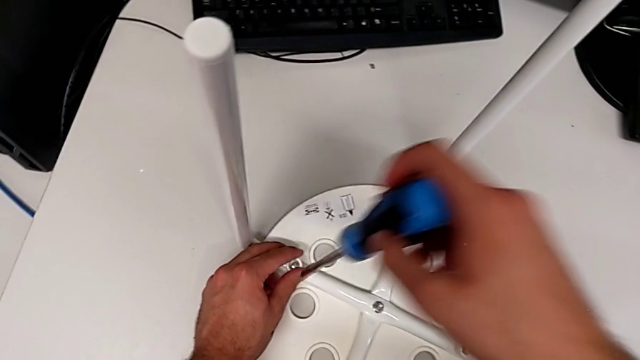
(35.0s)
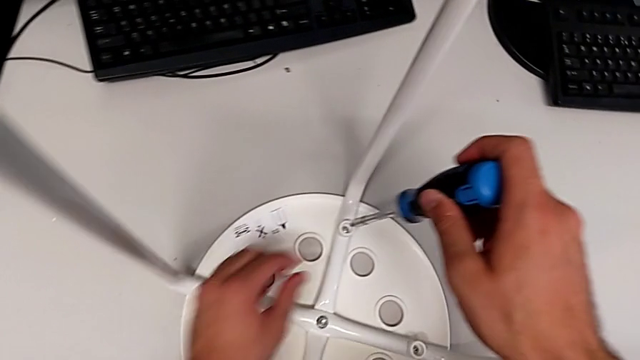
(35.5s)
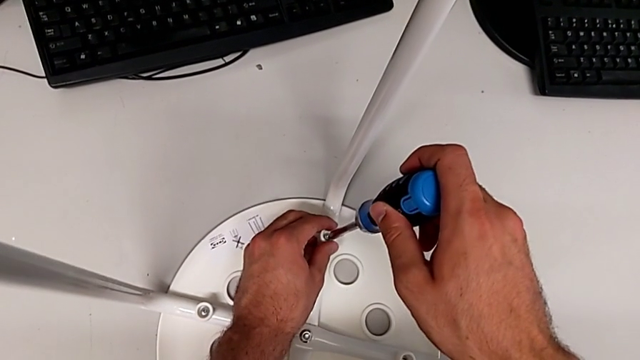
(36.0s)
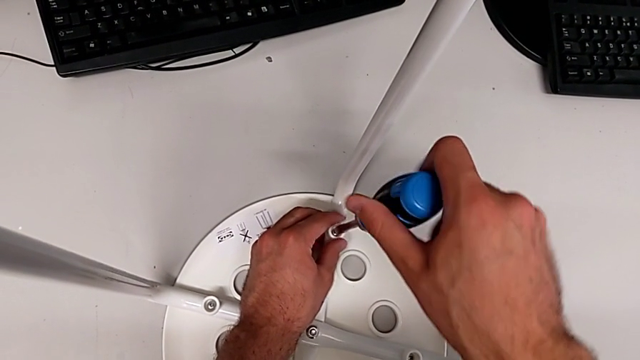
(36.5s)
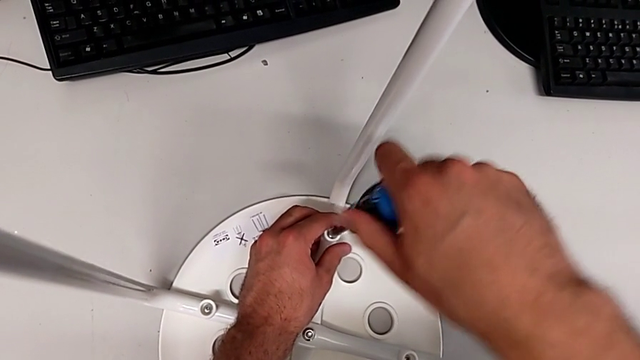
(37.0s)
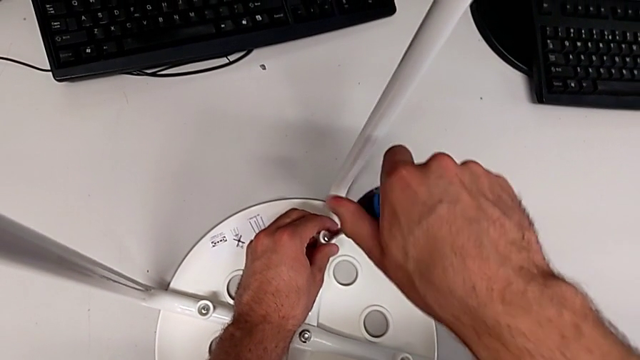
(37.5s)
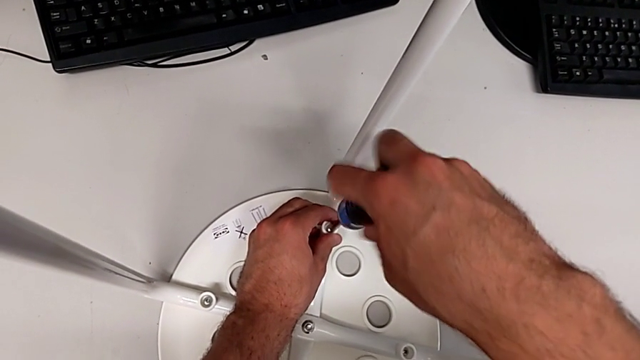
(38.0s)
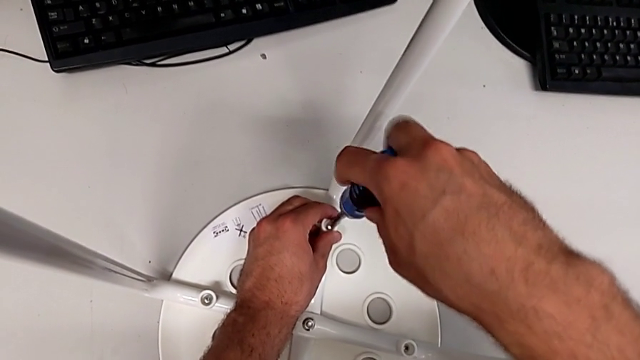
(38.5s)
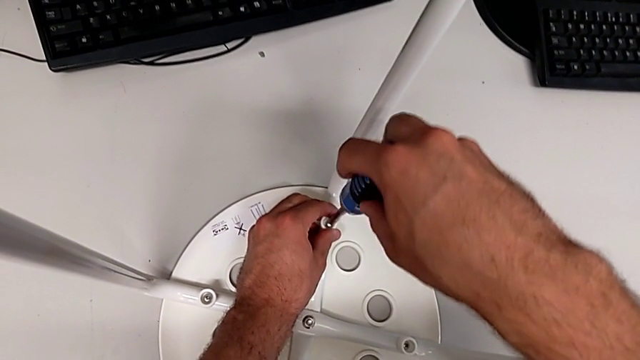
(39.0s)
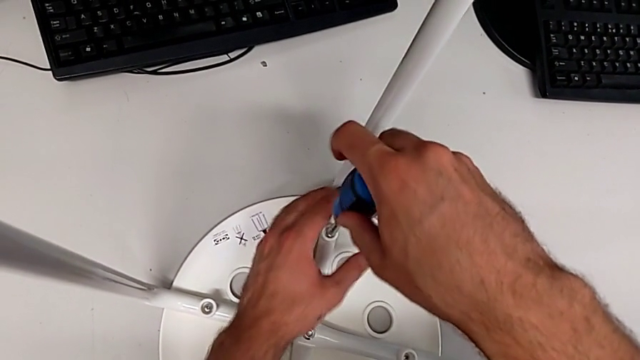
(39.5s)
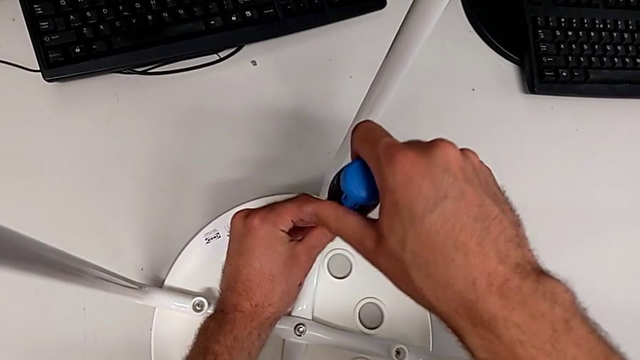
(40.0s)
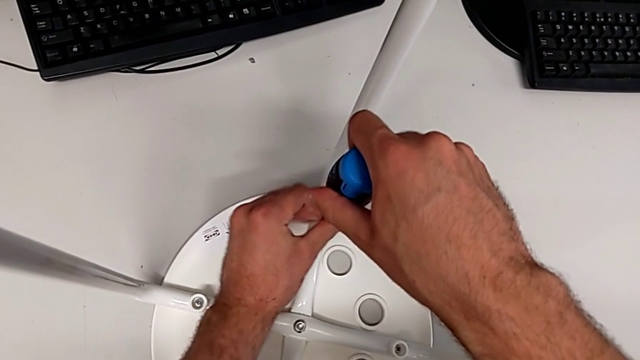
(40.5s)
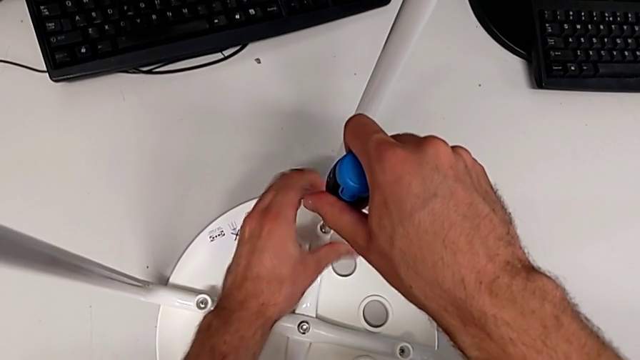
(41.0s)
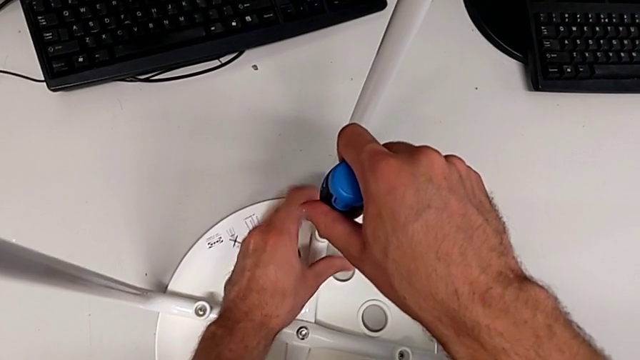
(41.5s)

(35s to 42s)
The camera wearer unscrews the third screw. They withdraw the screwdriver, insert it, unscrew the third screw and withdraw the screwdriver.

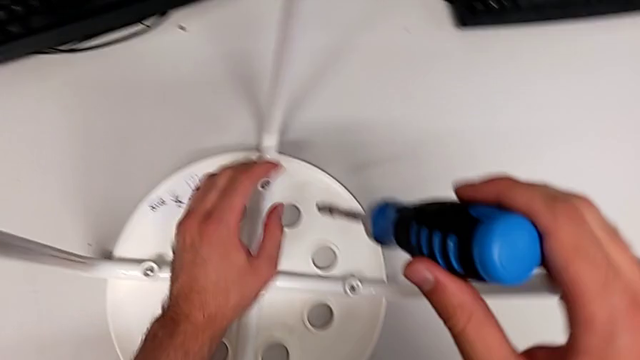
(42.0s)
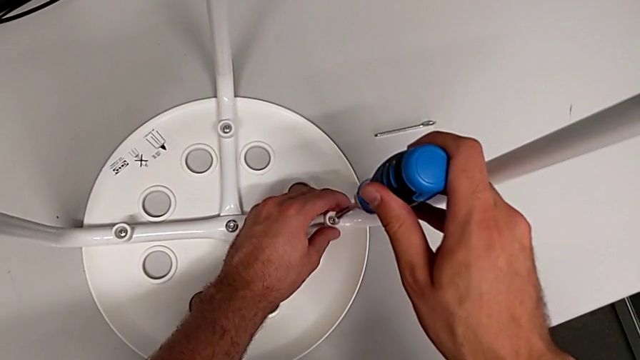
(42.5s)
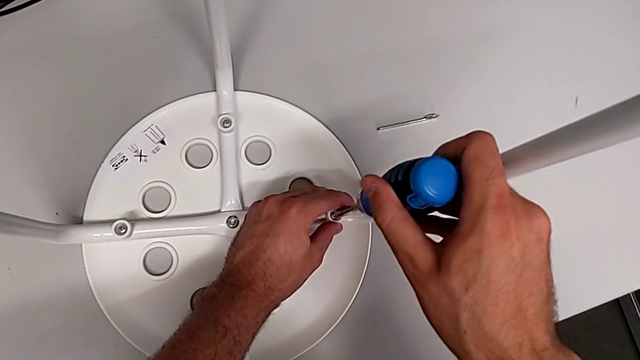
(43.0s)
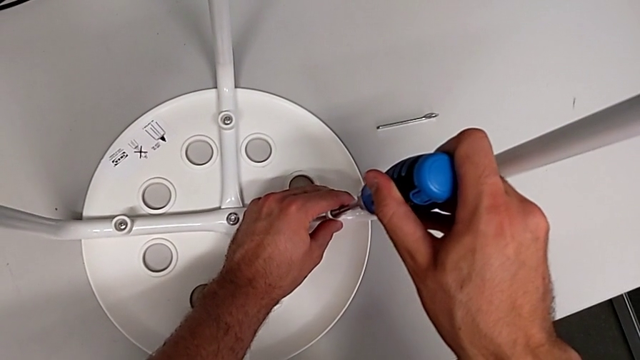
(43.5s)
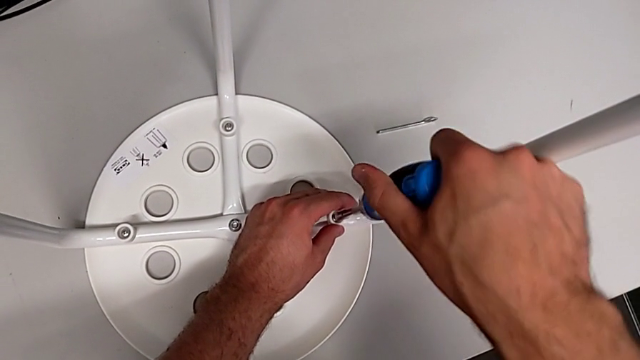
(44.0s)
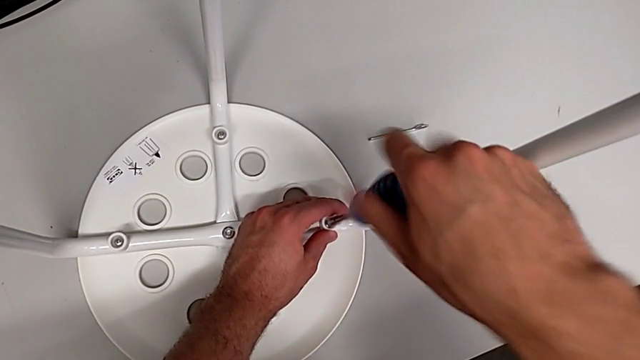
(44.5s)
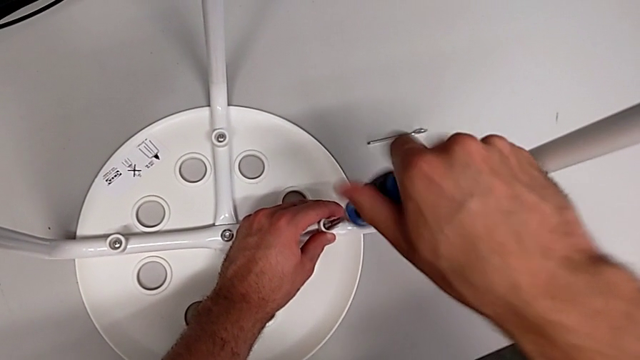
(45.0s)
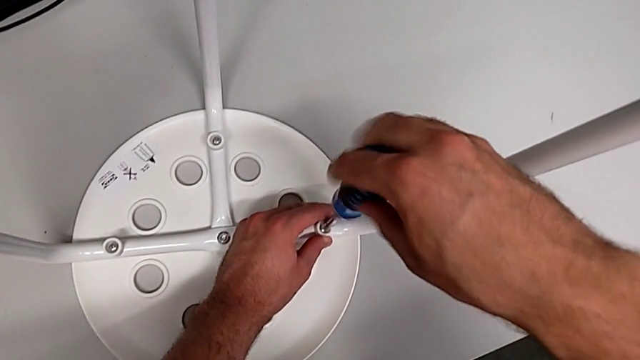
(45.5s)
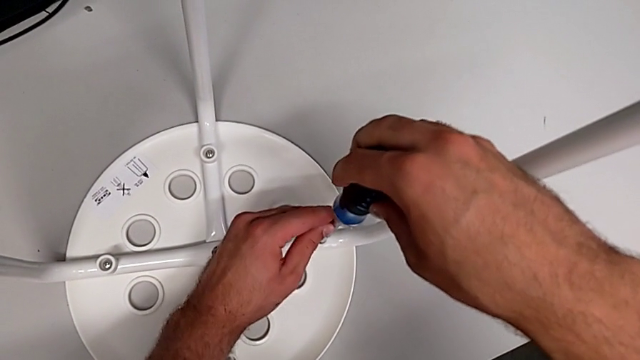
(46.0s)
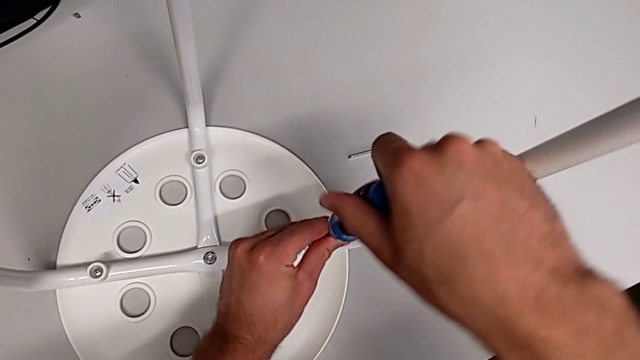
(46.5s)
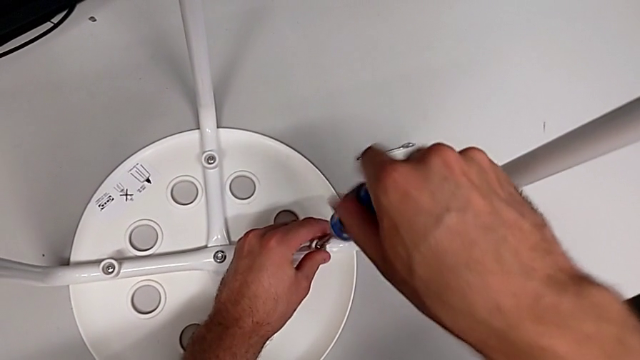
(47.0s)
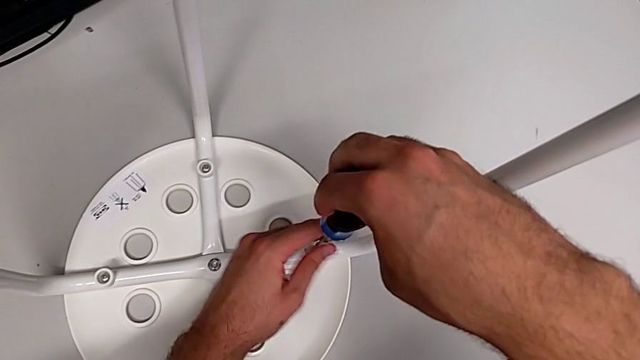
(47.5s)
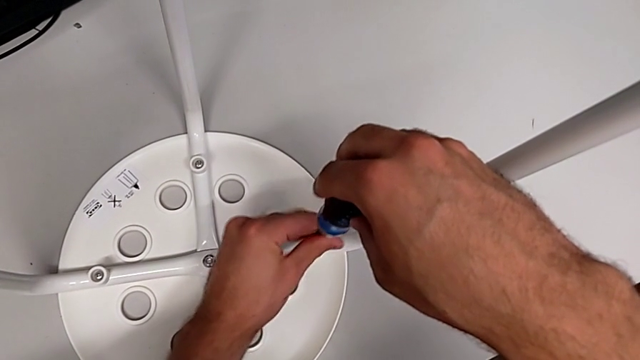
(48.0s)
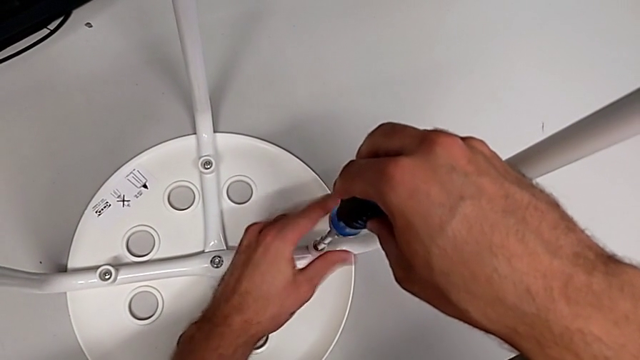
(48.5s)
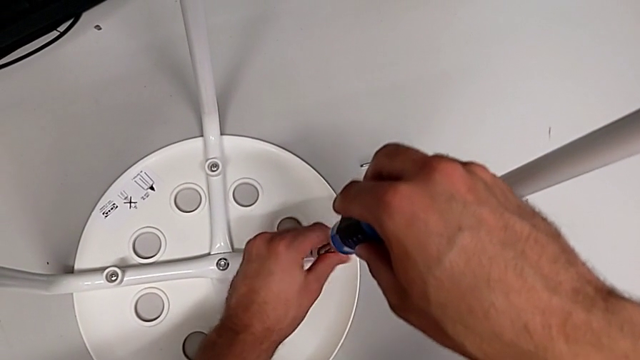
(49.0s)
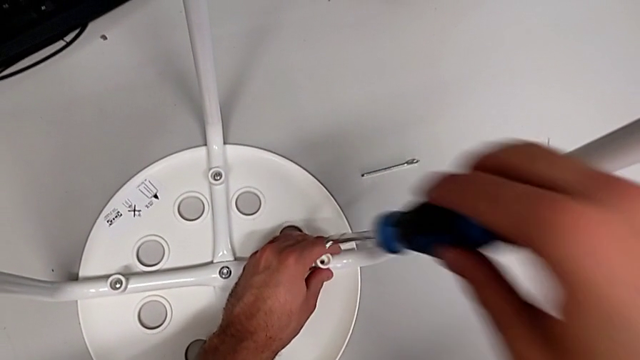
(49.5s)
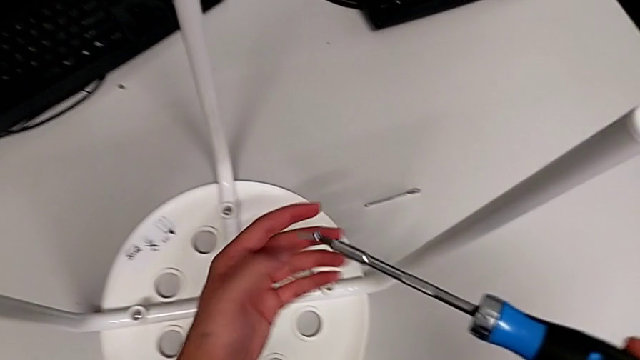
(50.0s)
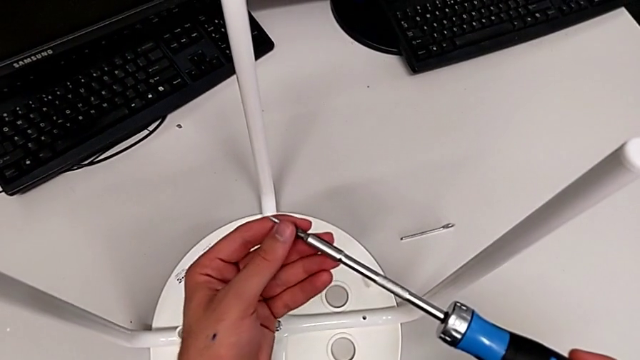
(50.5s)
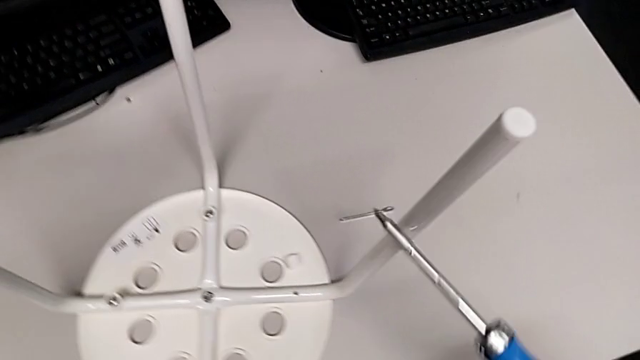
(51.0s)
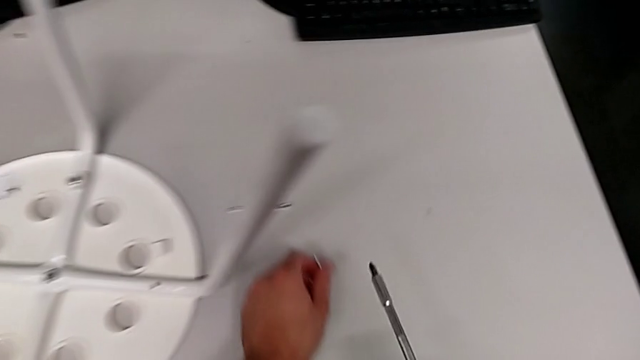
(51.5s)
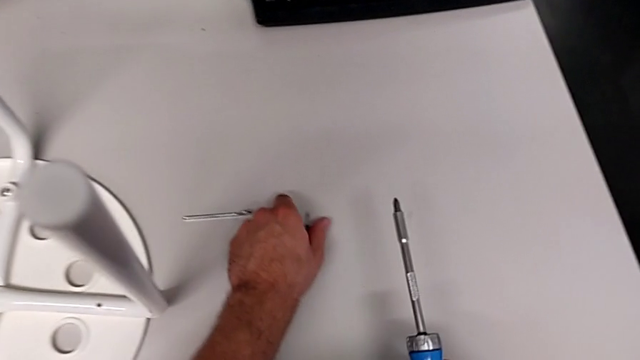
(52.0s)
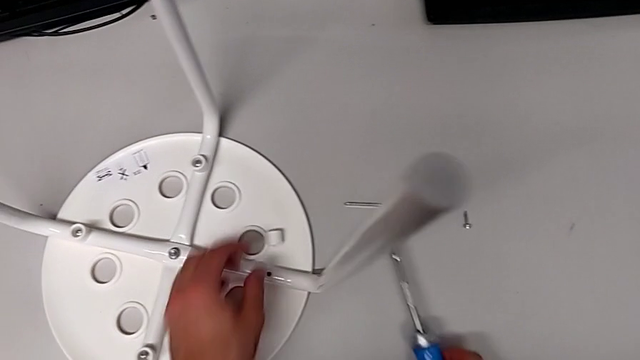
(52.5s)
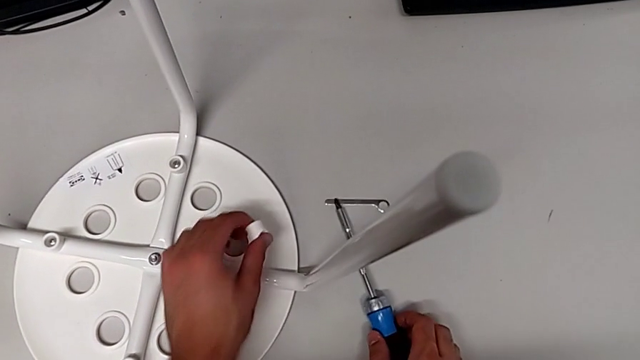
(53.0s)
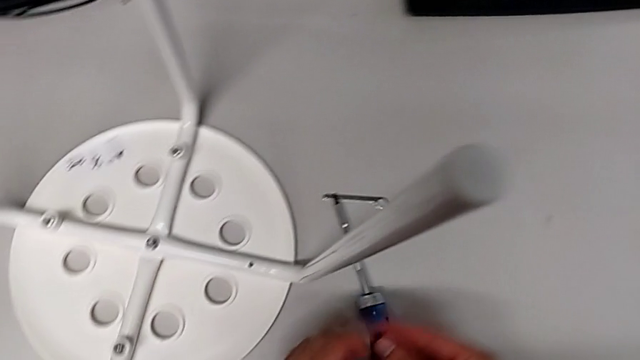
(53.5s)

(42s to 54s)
The camera wearer unscrews the fourth screw. They insert the screwdriver, unscrew the fourth screw, lift the screw, lift the screwdriver, grab the screw, withdraw it, place it, grab the washer and place it.

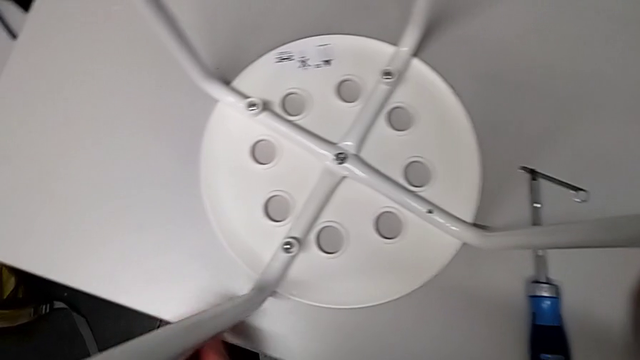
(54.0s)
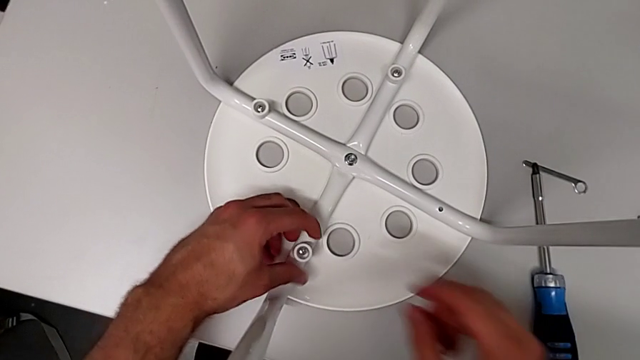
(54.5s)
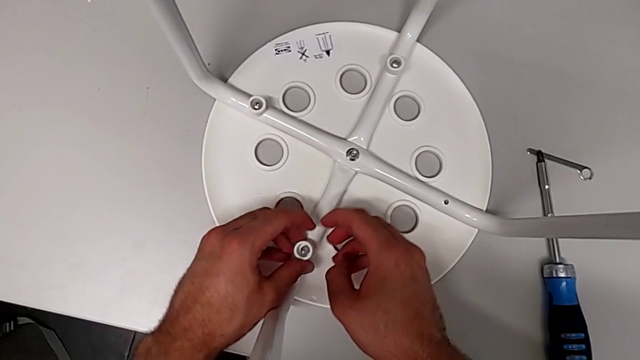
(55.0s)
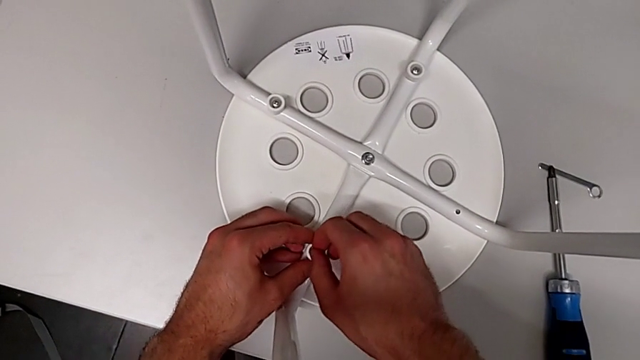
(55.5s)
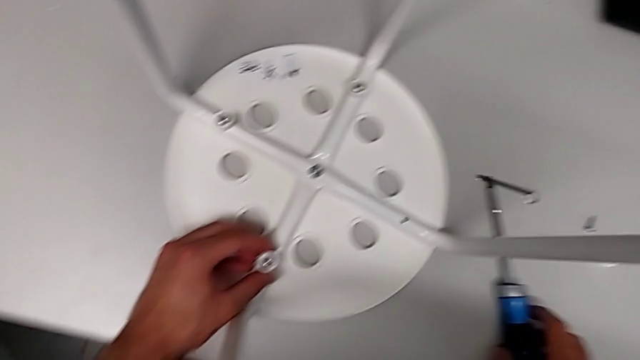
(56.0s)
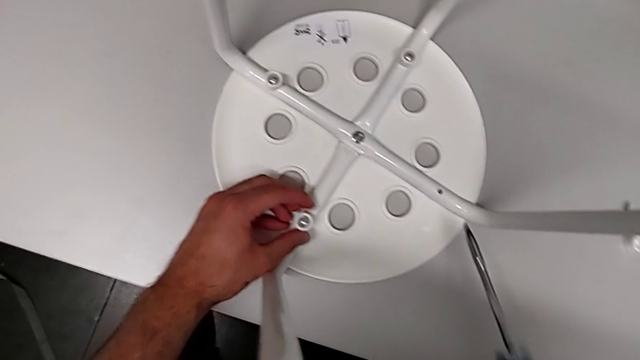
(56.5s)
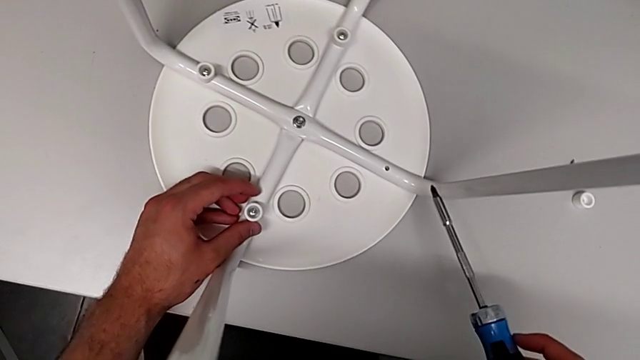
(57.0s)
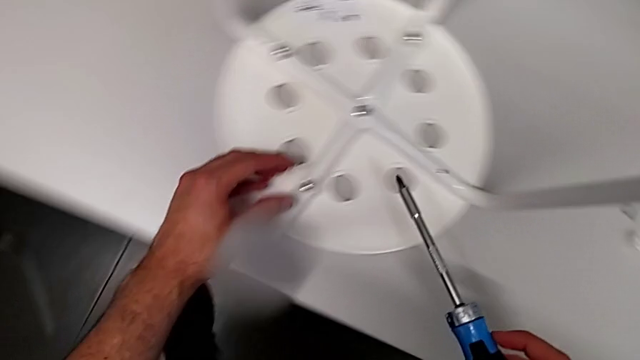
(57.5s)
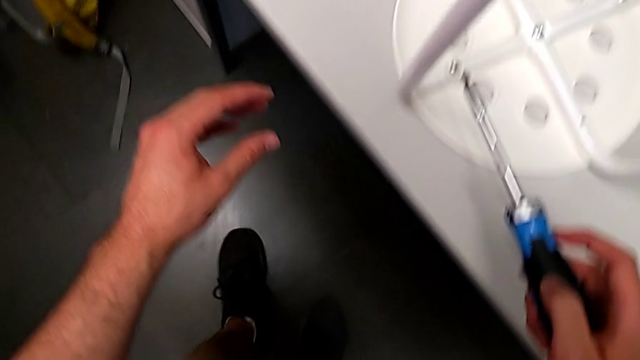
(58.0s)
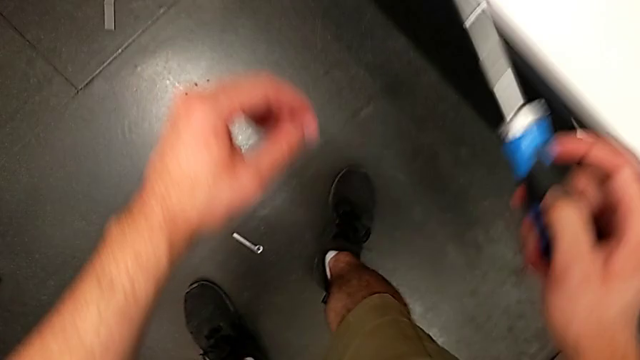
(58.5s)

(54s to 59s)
The camera wearer is disassembling the first screw. They grab the washer, rotate it, grab the screwdriver, wrongly drop the hexagonal wrench, hold the screwdriver and approach the hexagonal wrench.
